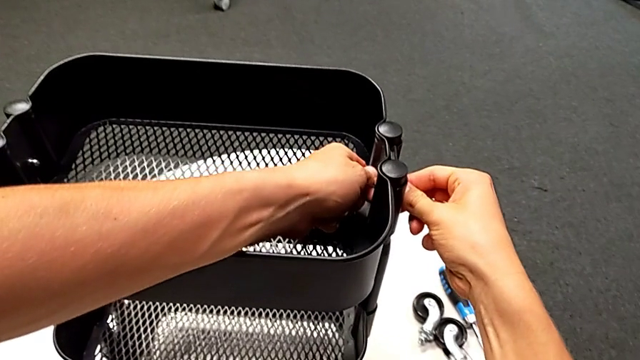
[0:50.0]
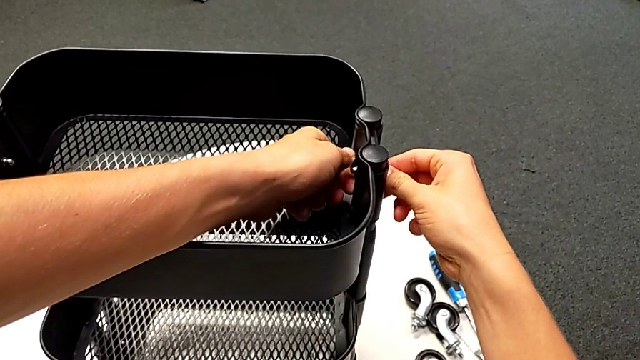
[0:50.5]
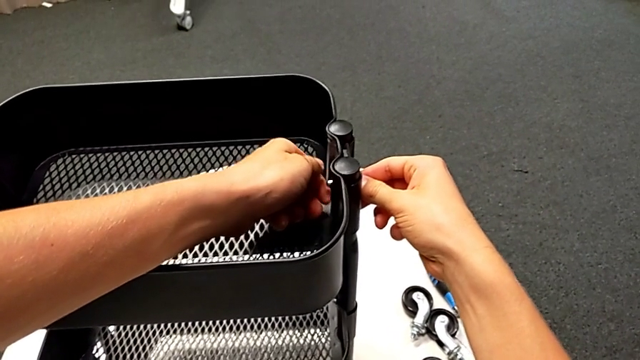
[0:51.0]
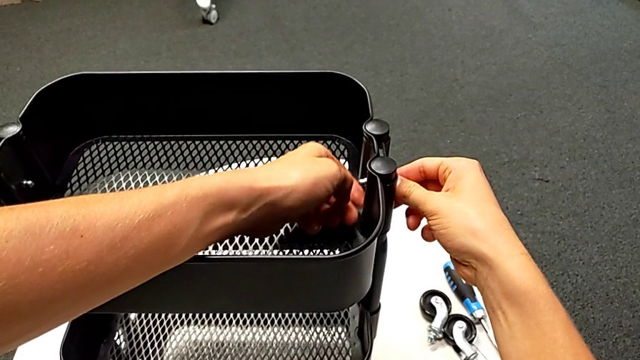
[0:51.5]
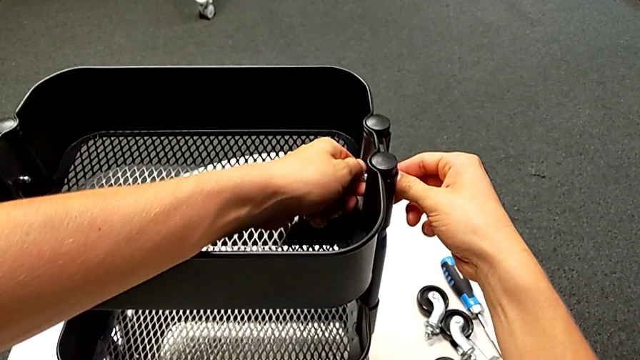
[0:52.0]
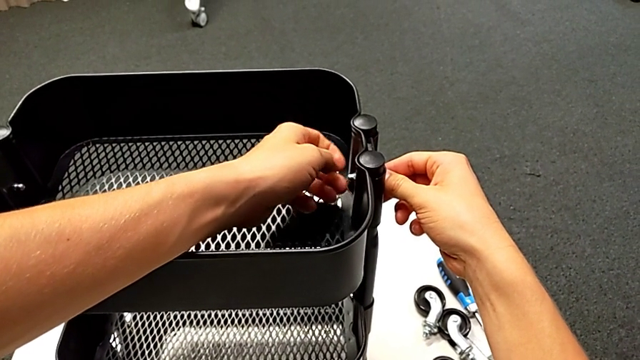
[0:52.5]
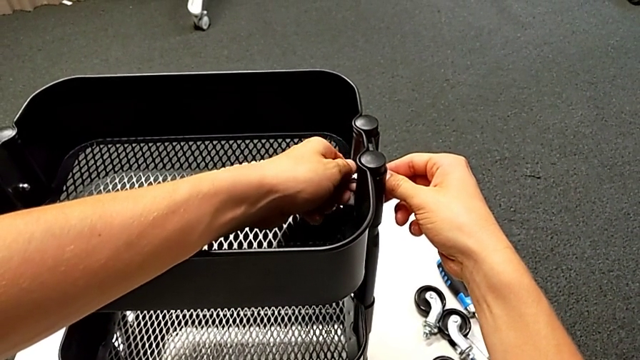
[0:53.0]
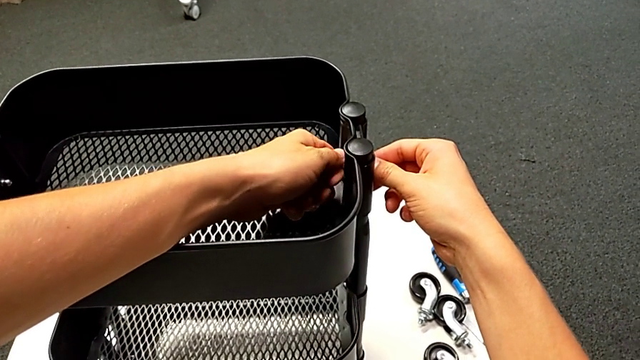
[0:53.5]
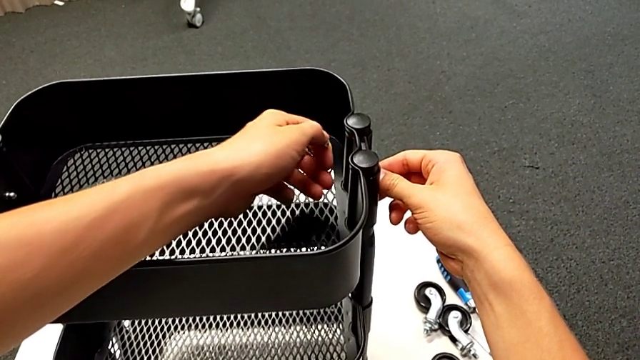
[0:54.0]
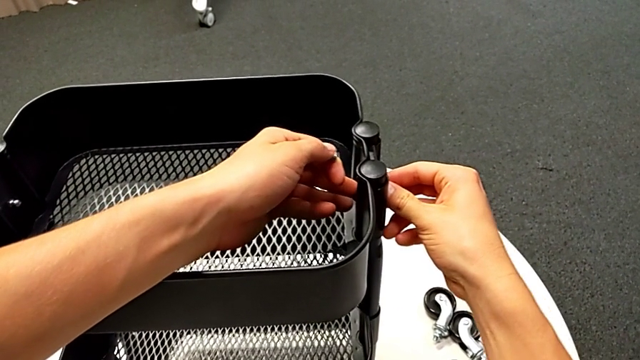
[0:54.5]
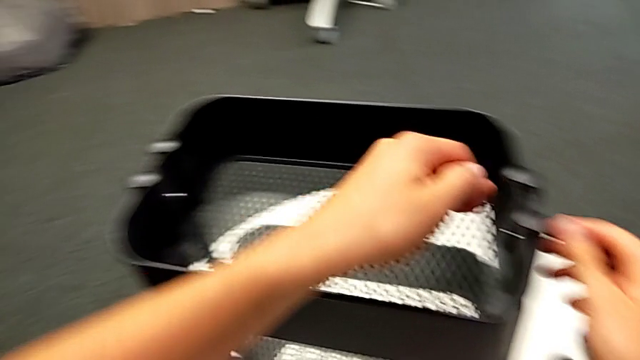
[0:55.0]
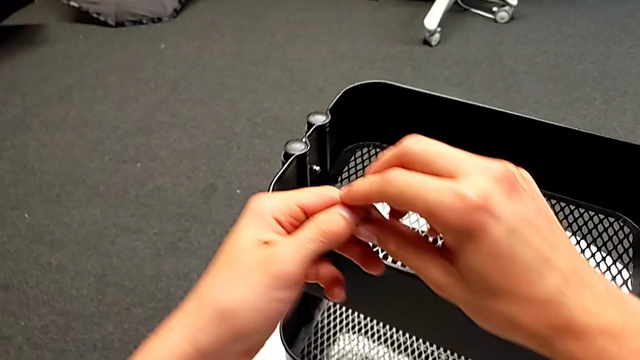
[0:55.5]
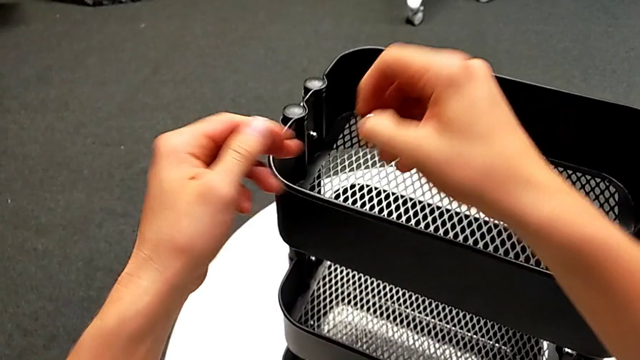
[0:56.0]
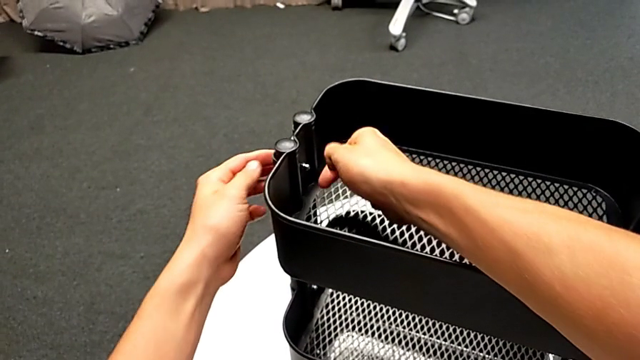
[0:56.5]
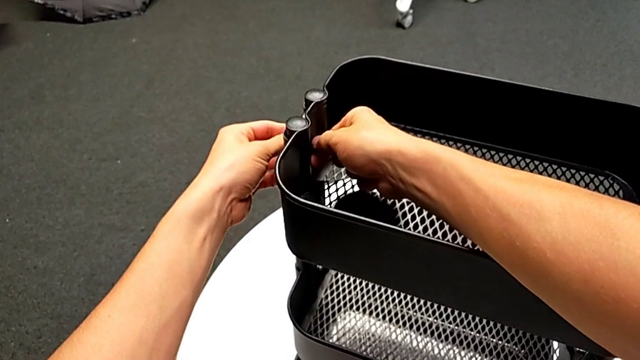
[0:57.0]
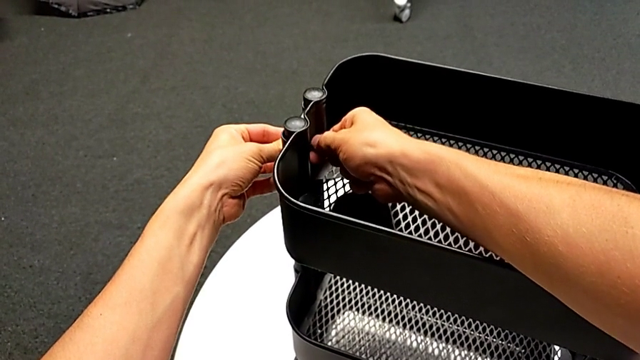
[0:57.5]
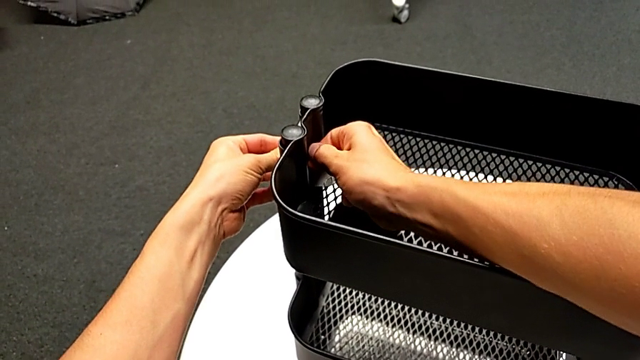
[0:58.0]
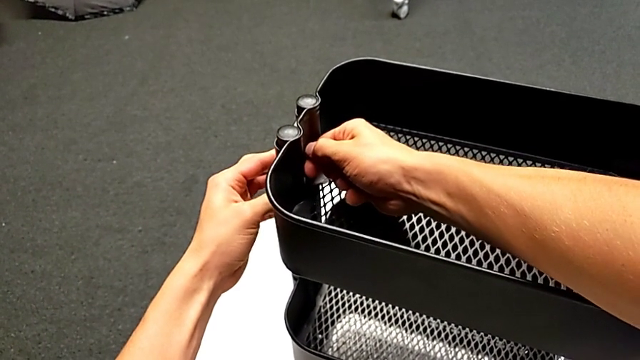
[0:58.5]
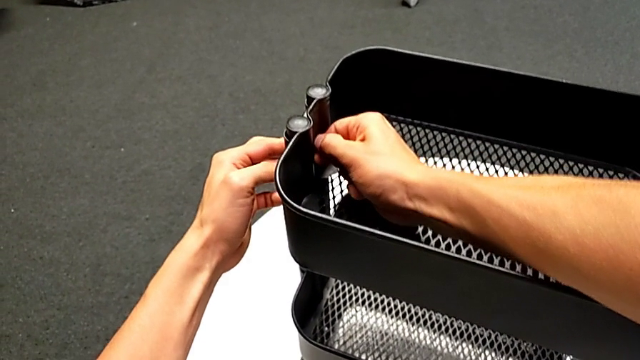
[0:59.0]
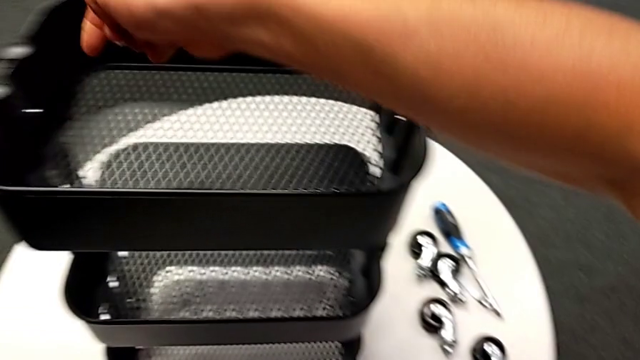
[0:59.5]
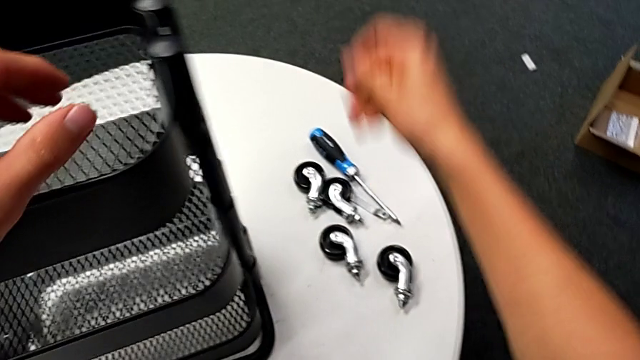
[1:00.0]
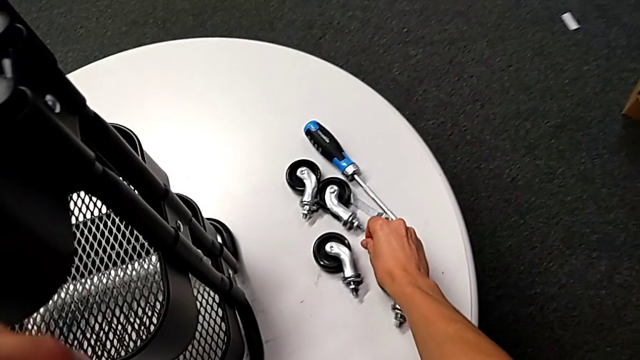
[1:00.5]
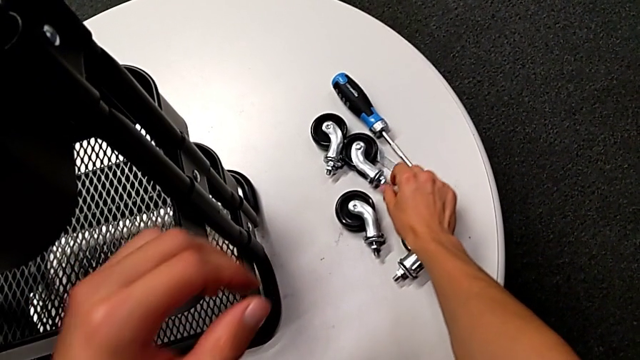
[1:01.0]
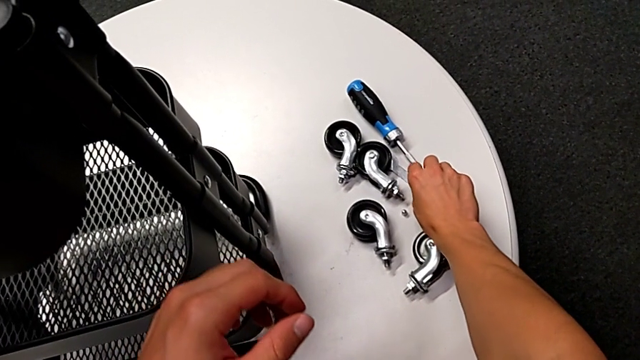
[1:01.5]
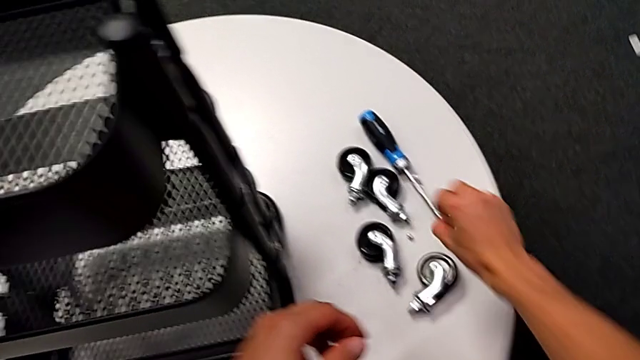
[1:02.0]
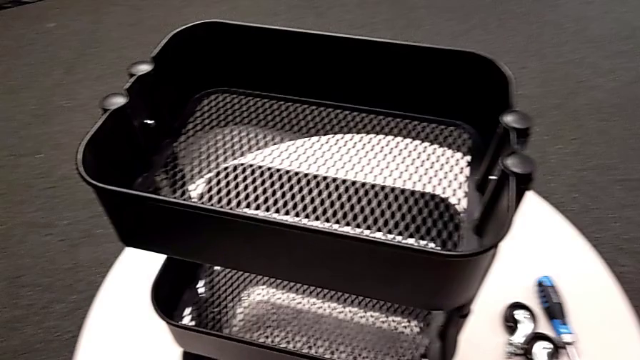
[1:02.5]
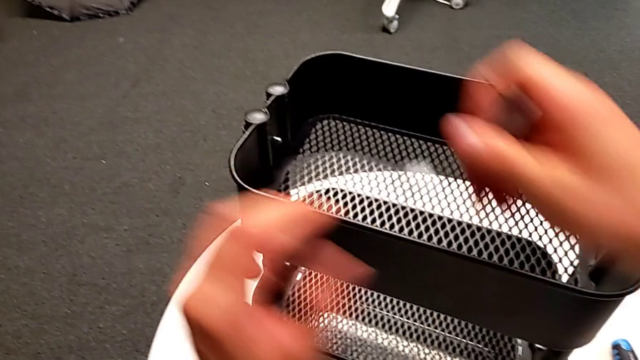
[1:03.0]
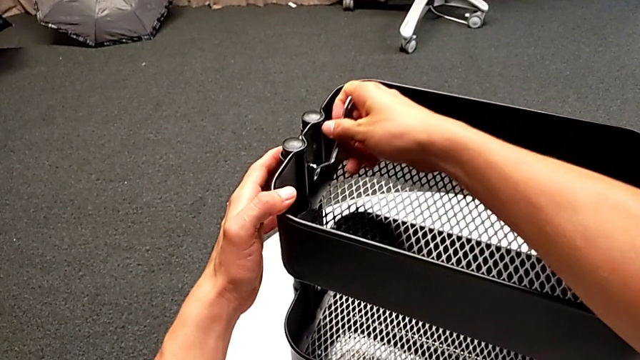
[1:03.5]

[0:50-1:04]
The camera wearer is disassembling the top tray. They unscrew the hexagon cap nut, disassemble it, inspect the bracket, grab the hexagon cap nut, unscrew it, place it, grab the hexagonal wrench and insert it.

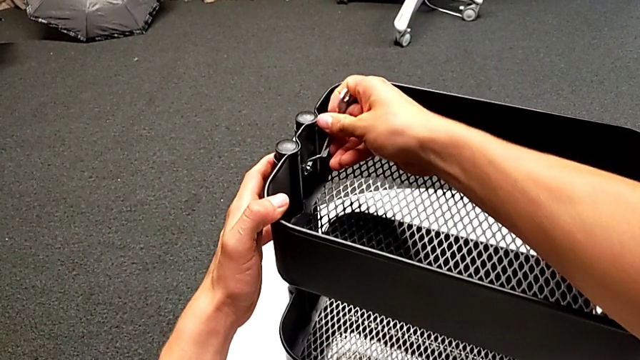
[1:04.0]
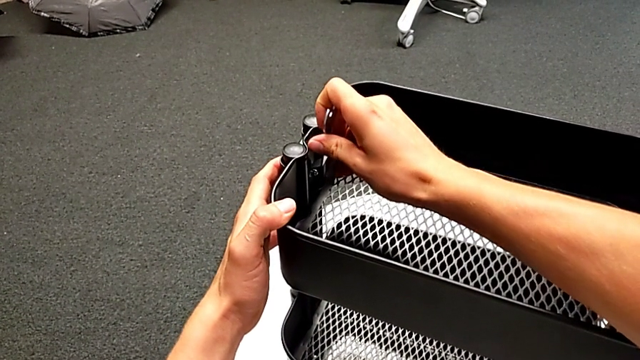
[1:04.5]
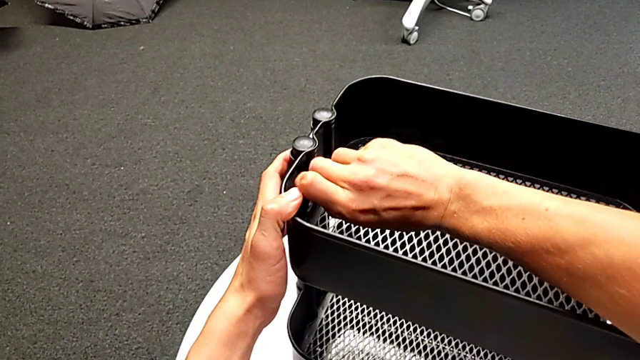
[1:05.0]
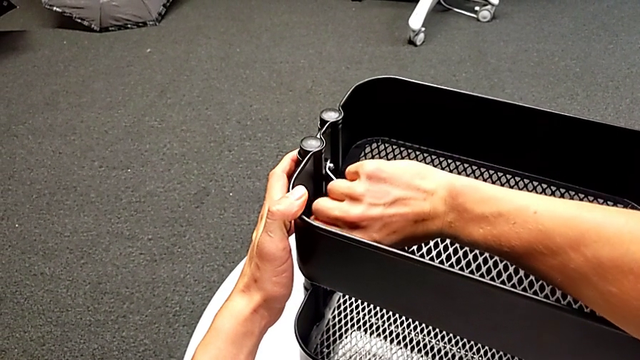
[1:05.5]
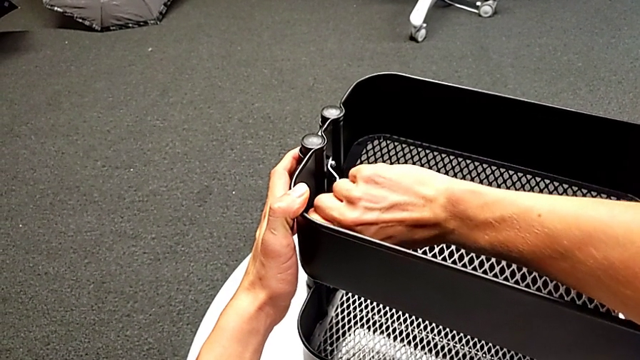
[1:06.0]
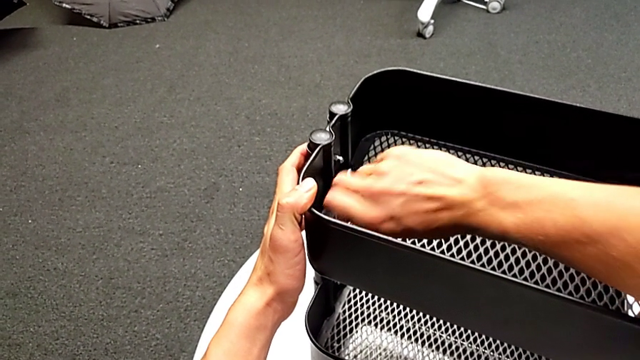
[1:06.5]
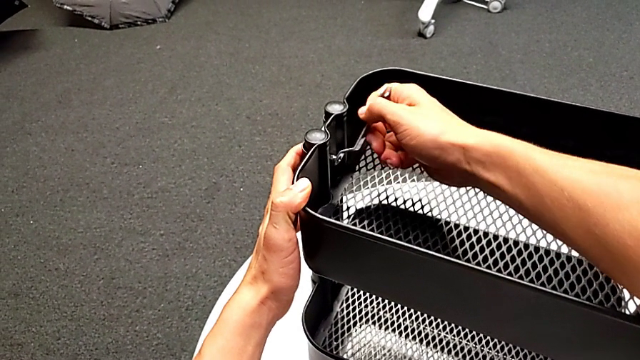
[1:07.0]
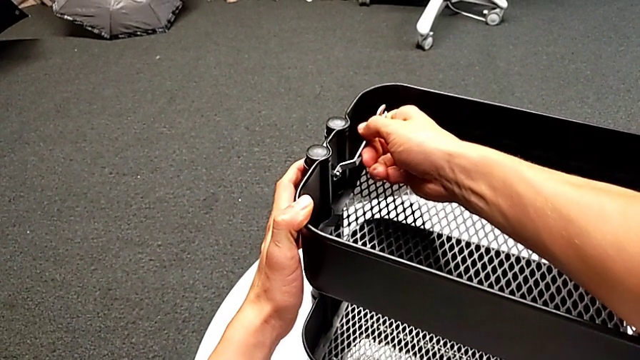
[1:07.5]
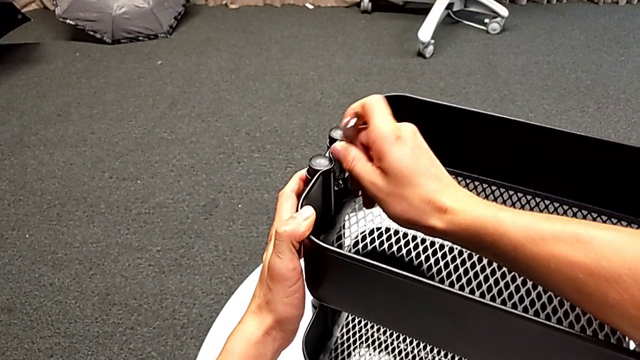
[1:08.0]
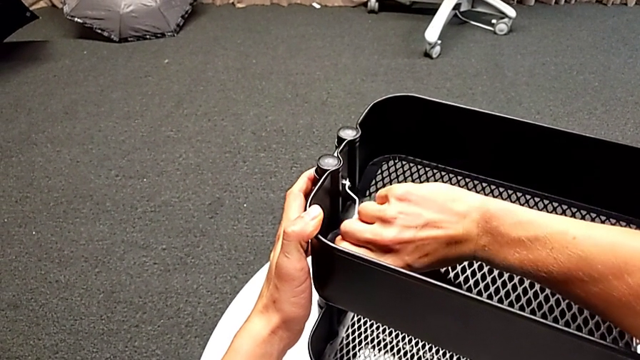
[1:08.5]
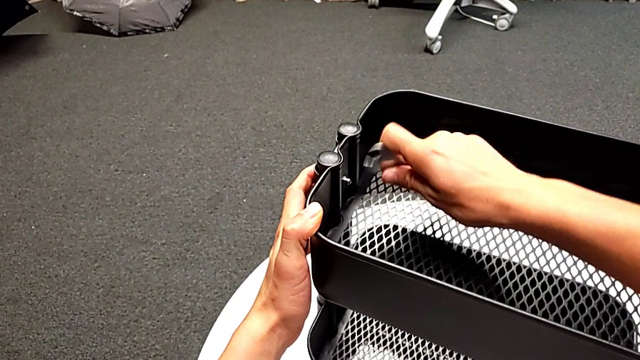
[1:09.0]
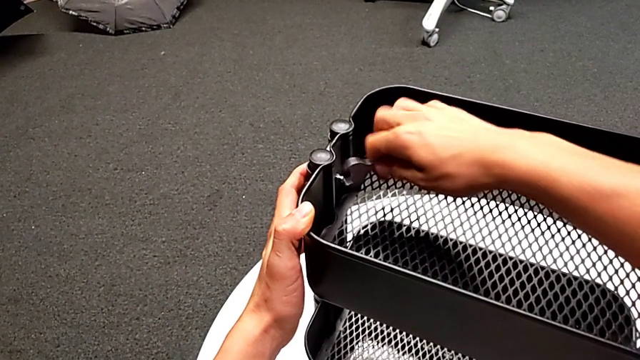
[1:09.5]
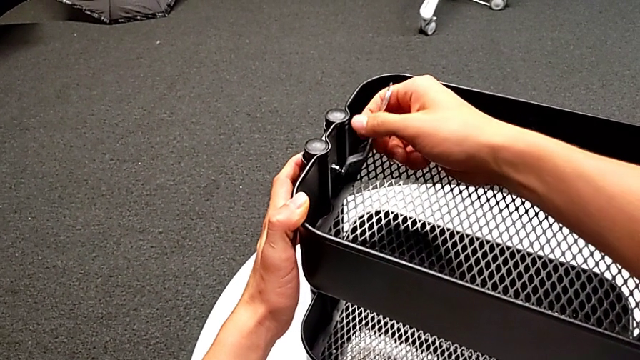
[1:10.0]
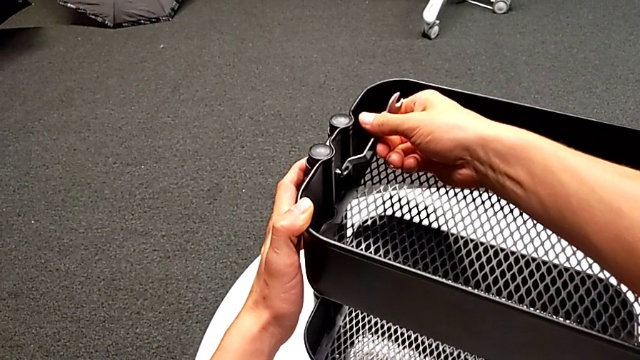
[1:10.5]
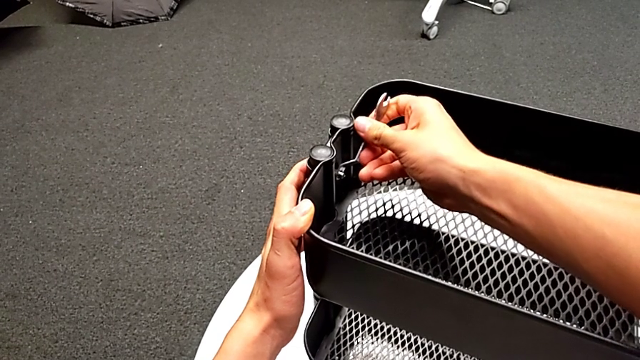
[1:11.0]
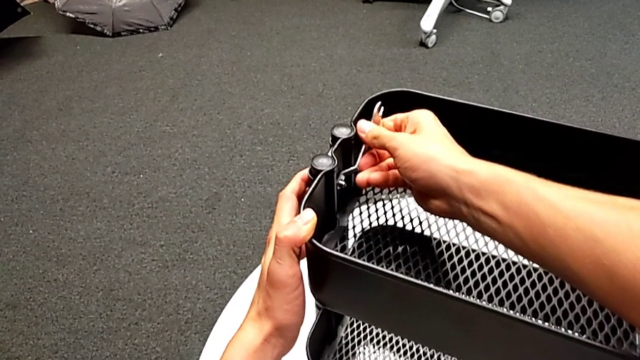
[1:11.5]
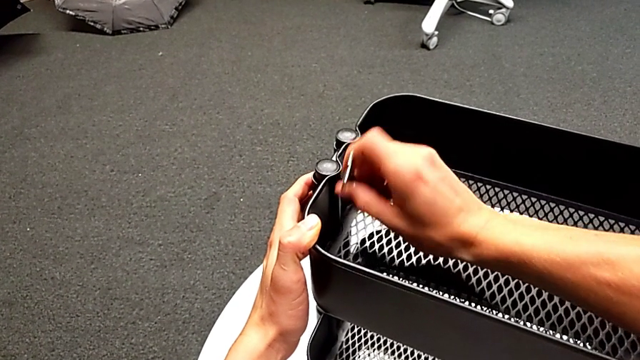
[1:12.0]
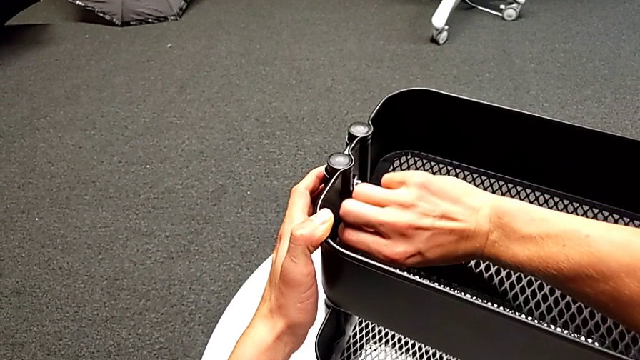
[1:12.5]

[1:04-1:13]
The camera wearer is disassembling the top tray. They unscrew the hexagon cap nut and withdraw the hexagonal wrench.
